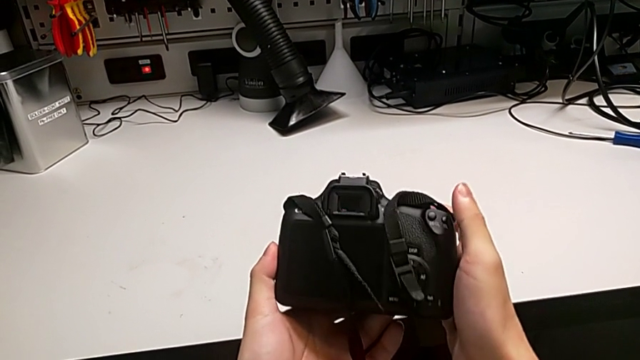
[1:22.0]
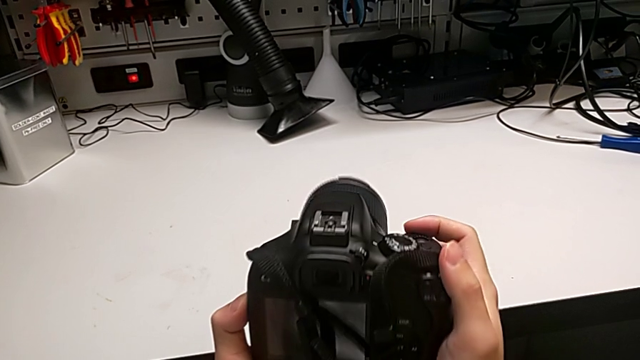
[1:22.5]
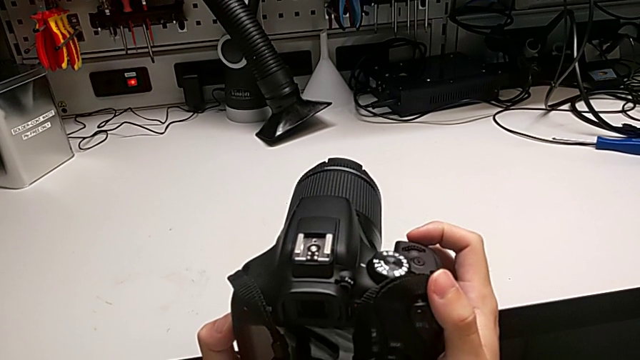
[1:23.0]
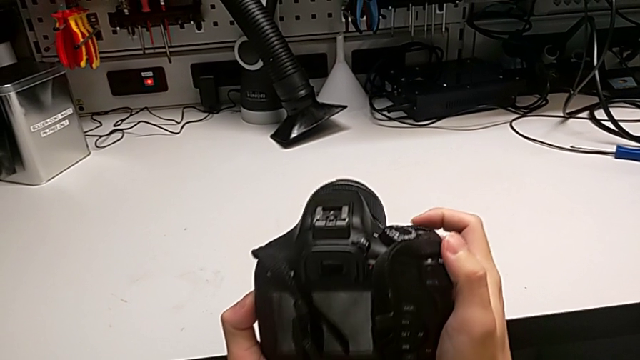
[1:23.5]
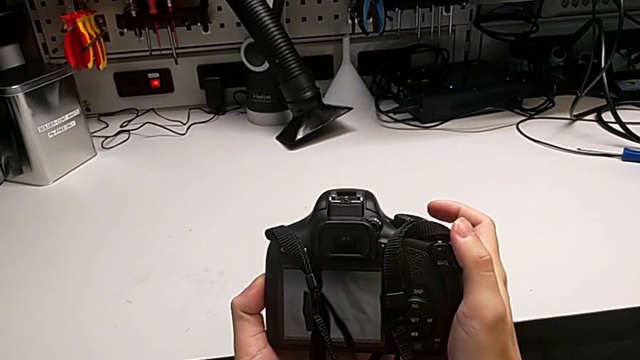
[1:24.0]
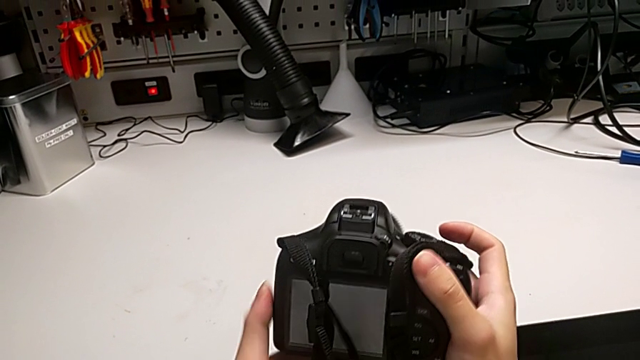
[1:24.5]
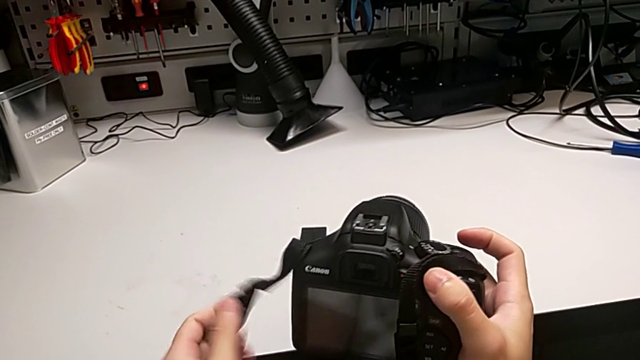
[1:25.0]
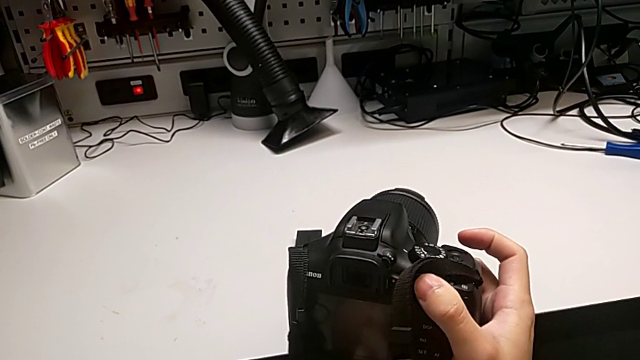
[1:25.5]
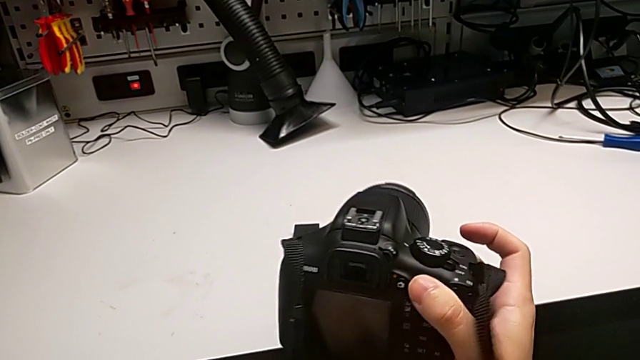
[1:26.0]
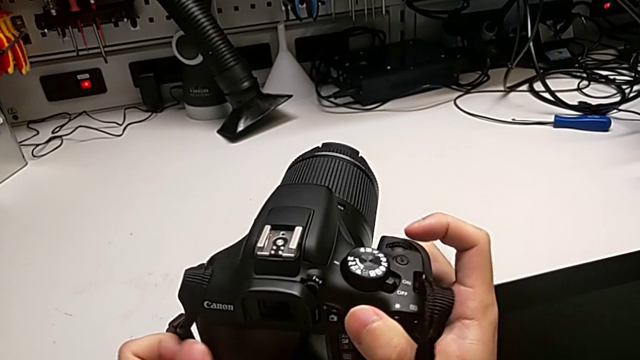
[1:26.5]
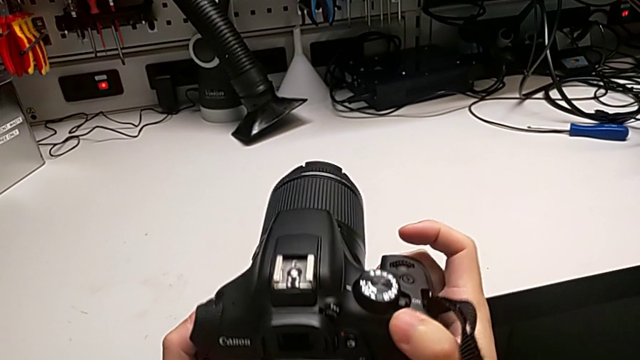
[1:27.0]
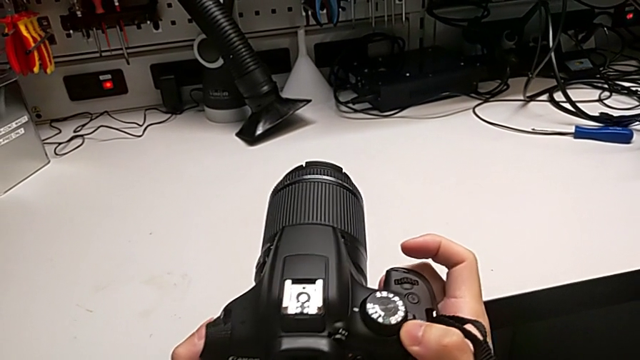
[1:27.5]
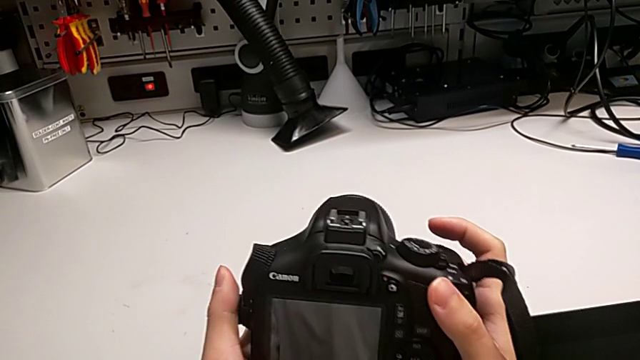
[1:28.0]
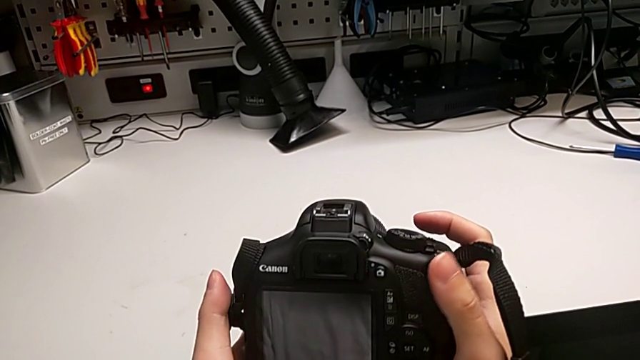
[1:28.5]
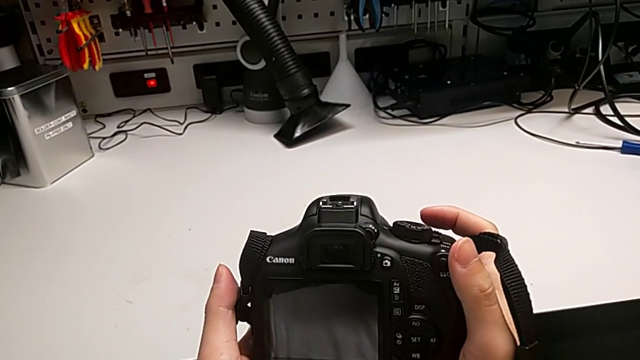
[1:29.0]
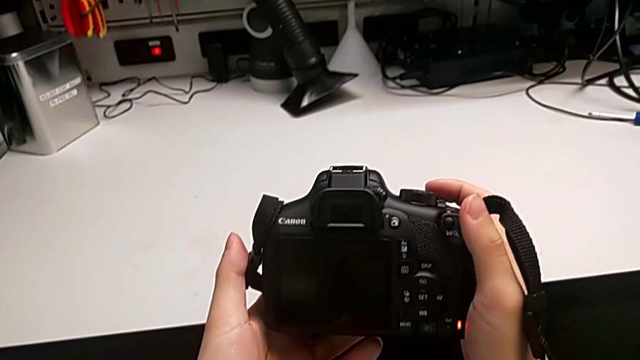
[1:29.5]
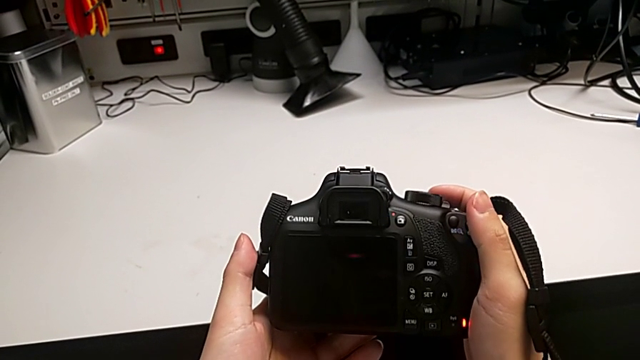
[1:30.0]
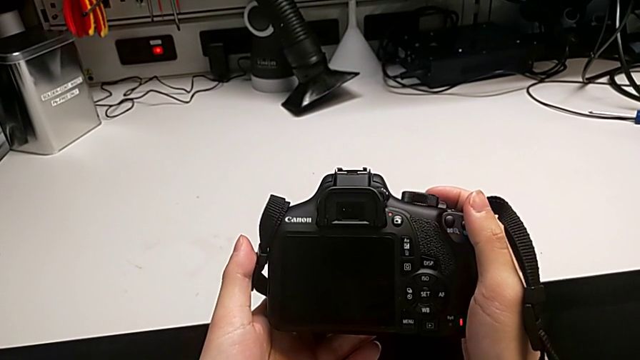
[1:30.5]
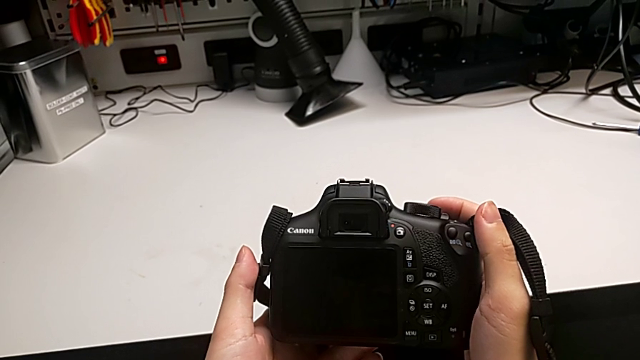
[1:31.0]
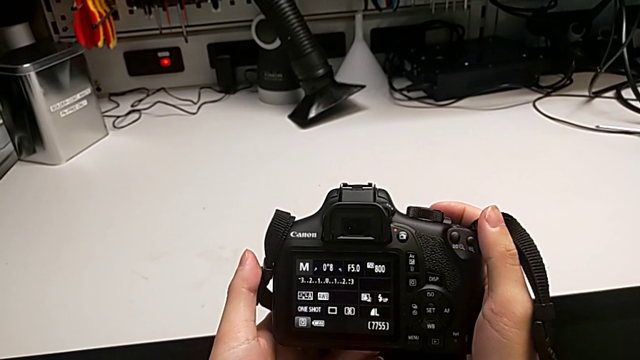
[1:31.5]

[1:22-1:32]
The camera wearer turns on their DSLR. They rotate the black DSLR, wrongly press the wrong button, pull the black strap twice, rotate the black DSLR, press the top button and rotate the black DSLR.

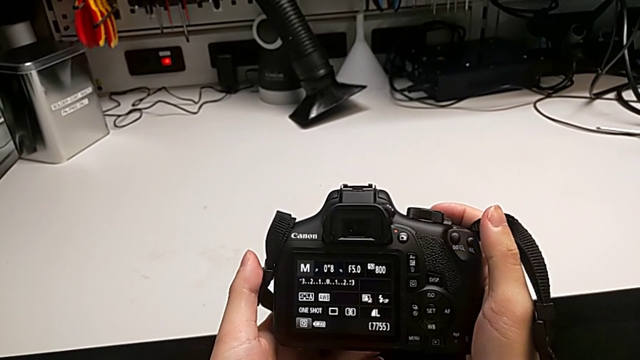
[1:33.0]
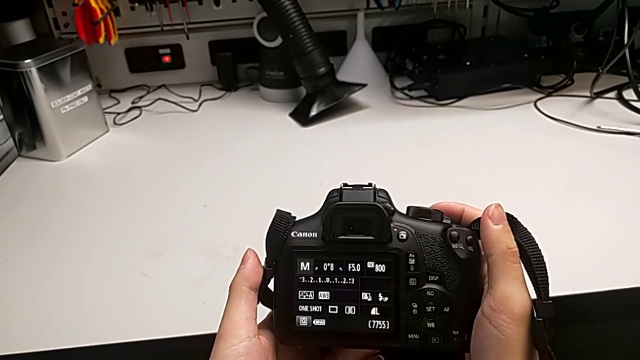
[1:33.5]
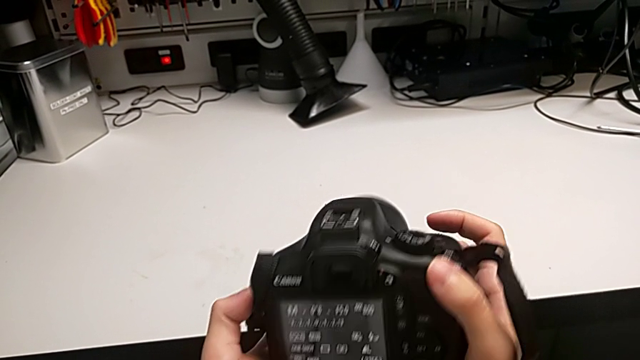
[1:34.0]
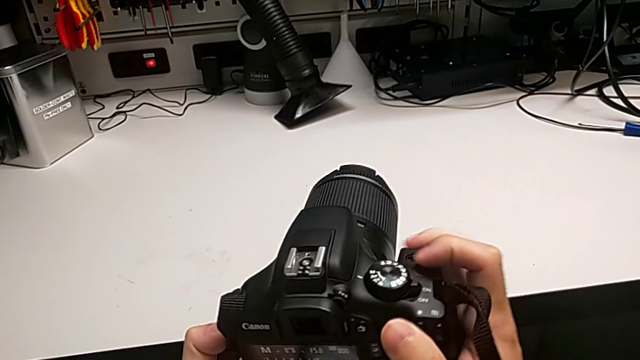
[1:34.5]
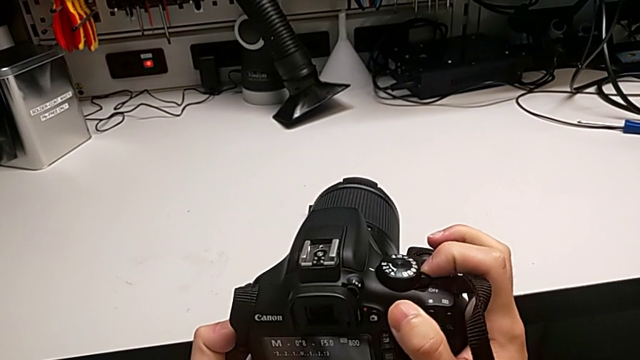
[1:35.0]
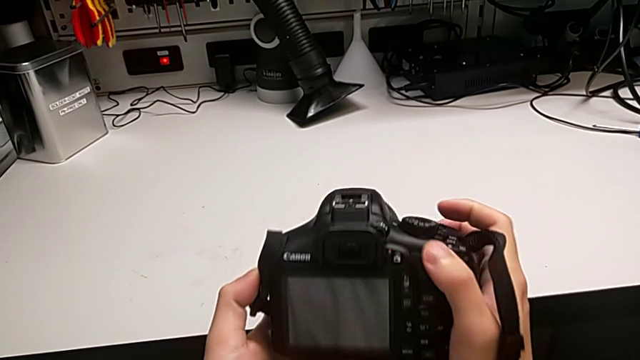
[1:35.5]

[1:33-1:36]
The camera wearer turns off their DSLR. They rotate the black DSLR twice.

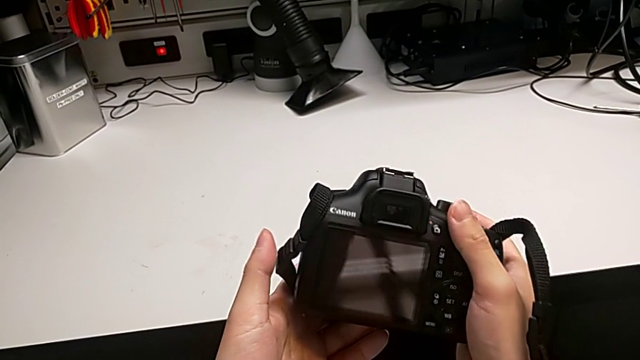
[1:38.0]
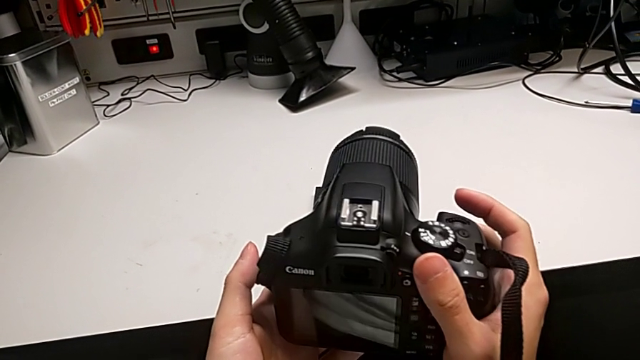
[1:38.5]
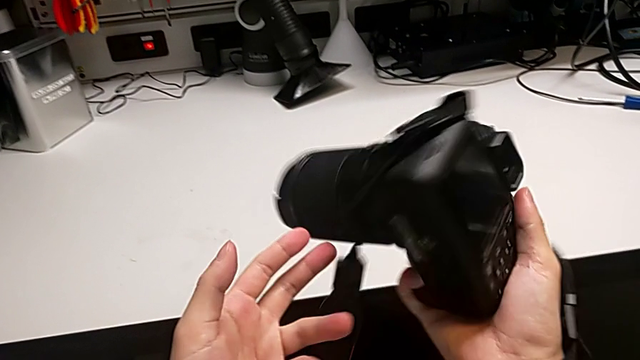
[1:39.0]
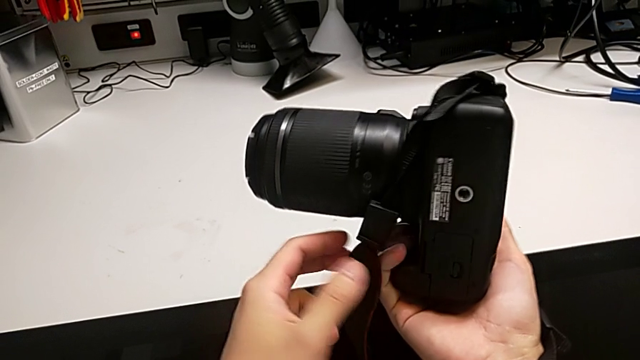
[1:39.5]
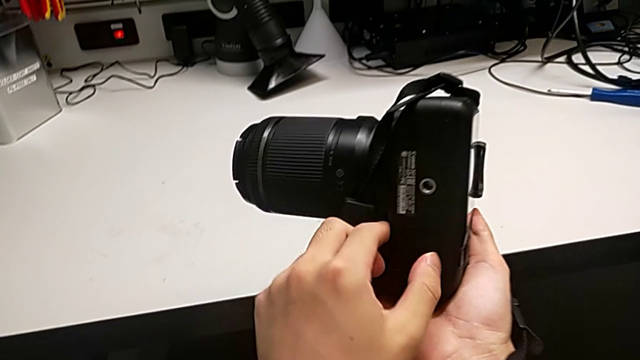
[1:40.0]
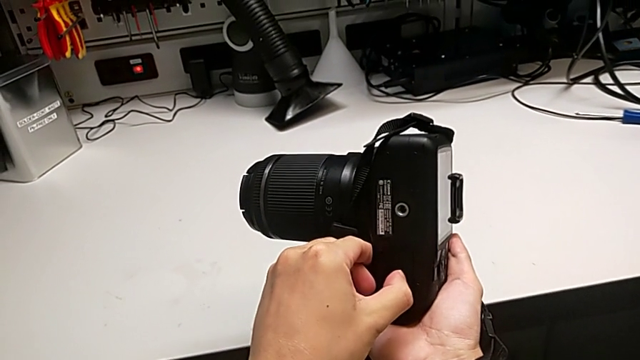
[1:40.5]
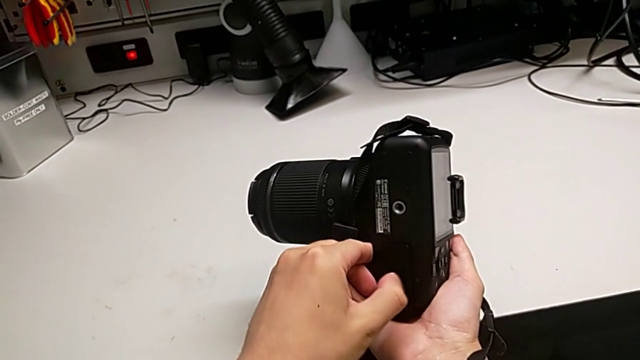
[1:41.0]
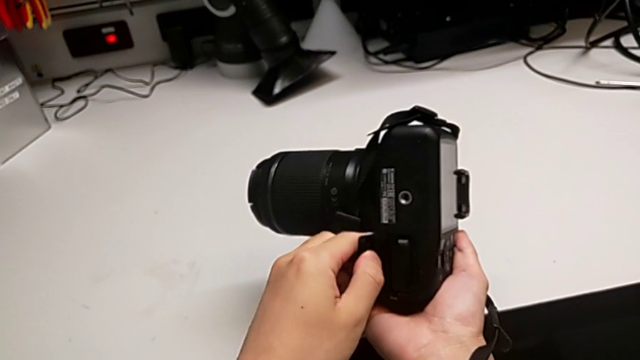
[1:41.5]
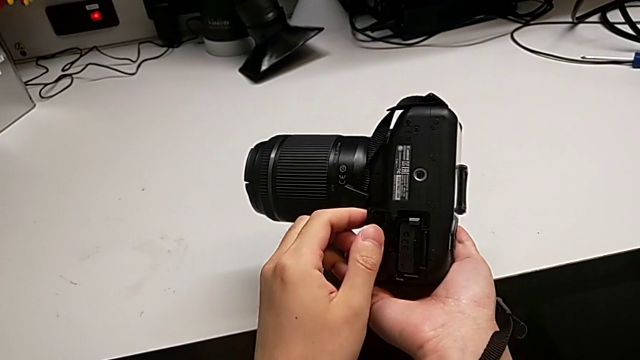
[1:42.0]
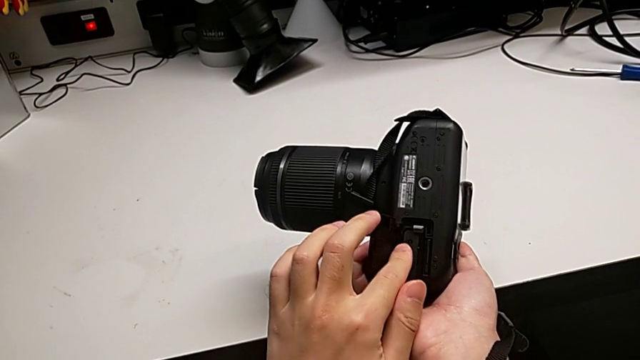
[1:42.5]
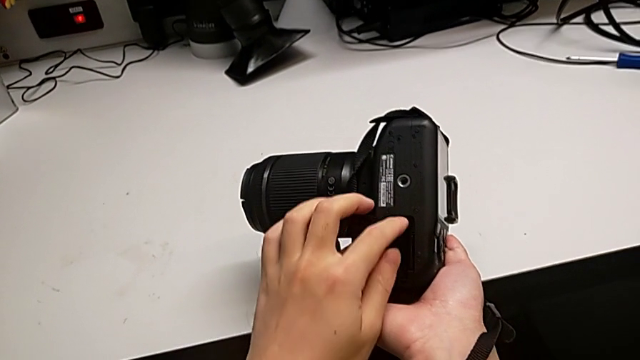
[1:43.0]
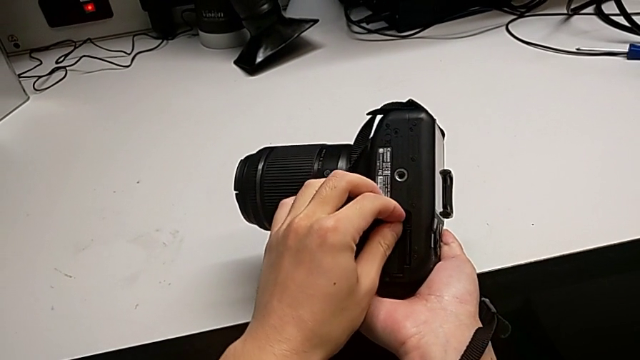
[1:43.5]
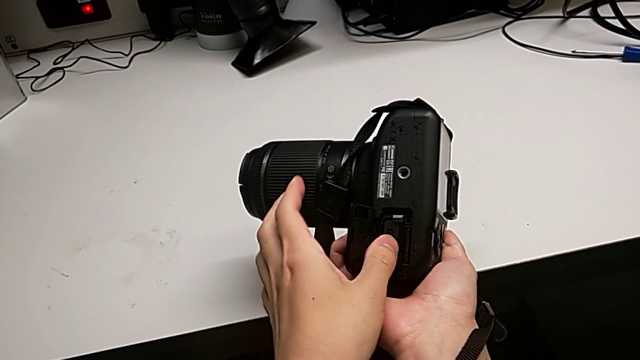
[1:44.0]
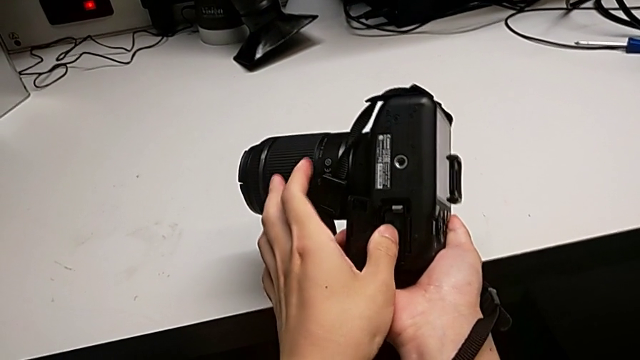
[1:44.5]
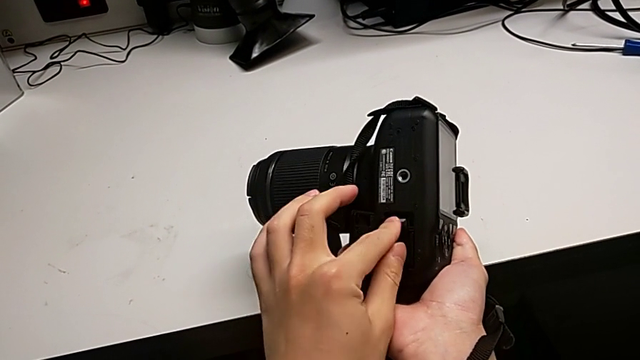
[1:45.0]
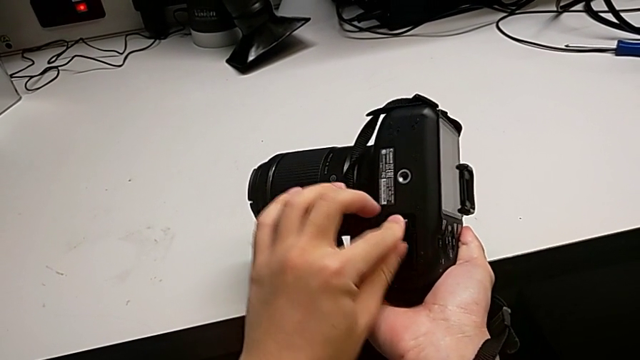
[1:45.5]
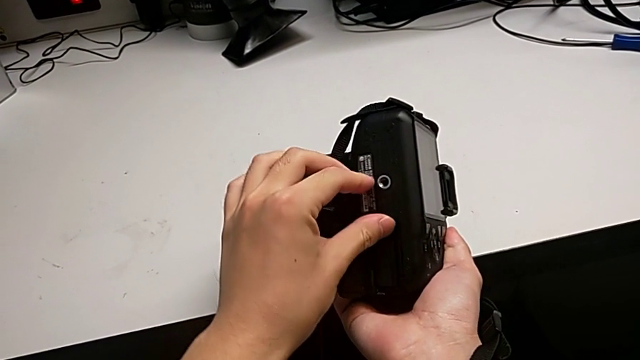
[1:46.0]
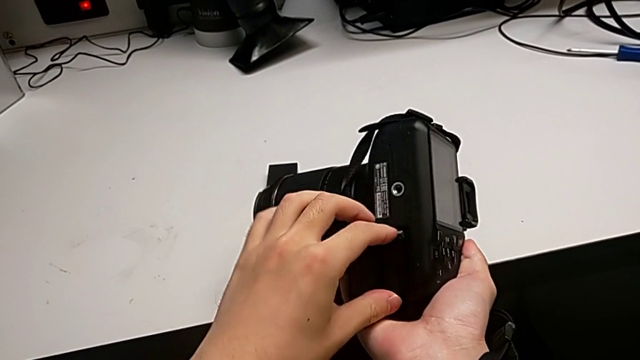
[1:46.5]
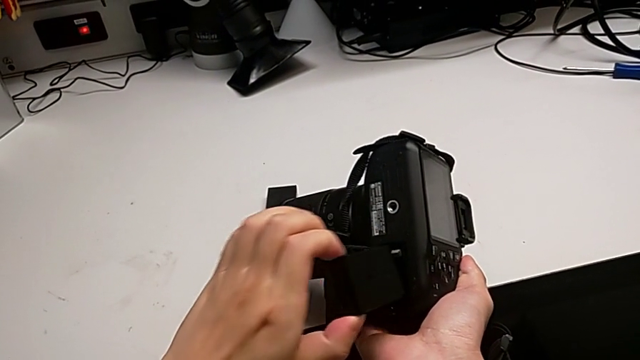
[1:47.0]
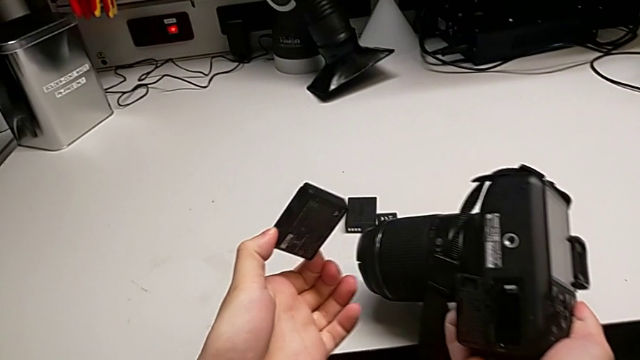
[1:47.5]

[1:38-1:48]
The camera wearer is changing the battery of their DSLR. They rotate the black DSLR, press the little button, open the rectangular battery door, press the button, wrongly push the old battery, press the button and grab the old battery.
